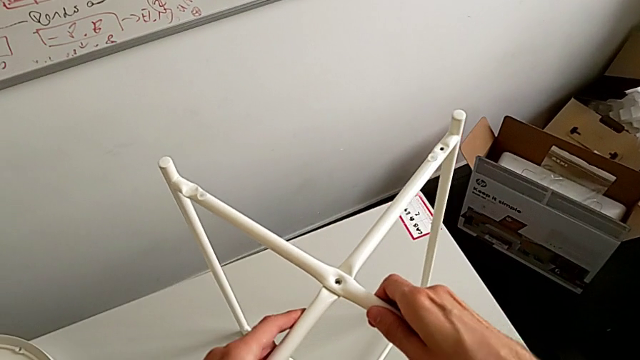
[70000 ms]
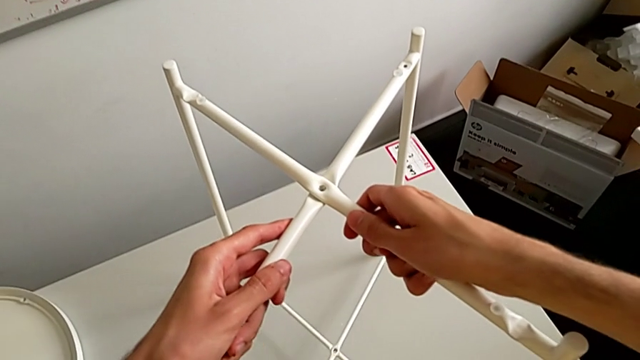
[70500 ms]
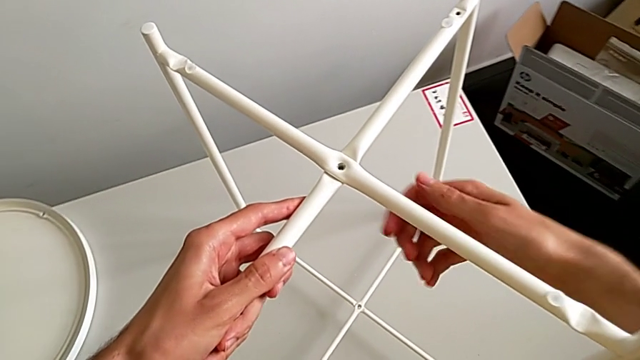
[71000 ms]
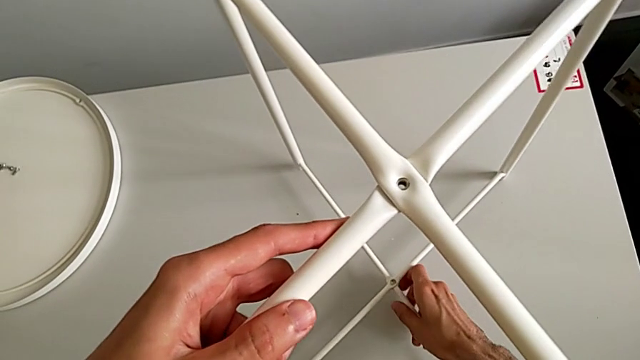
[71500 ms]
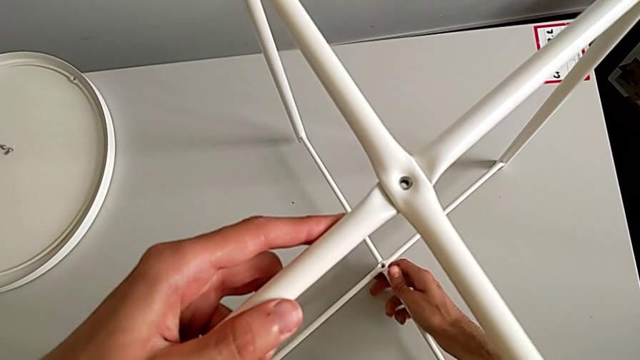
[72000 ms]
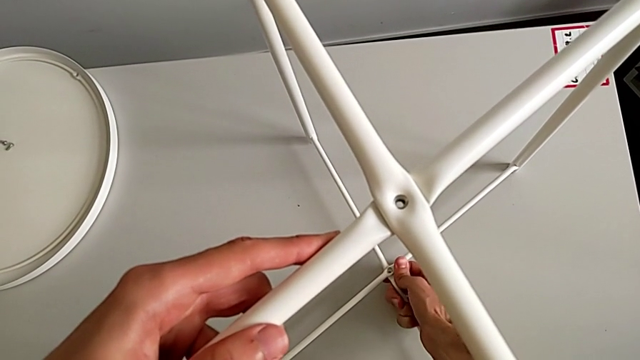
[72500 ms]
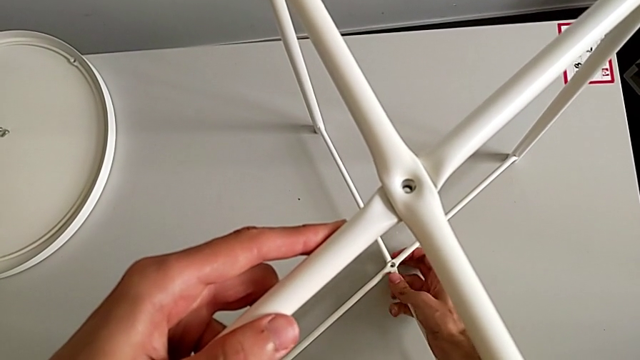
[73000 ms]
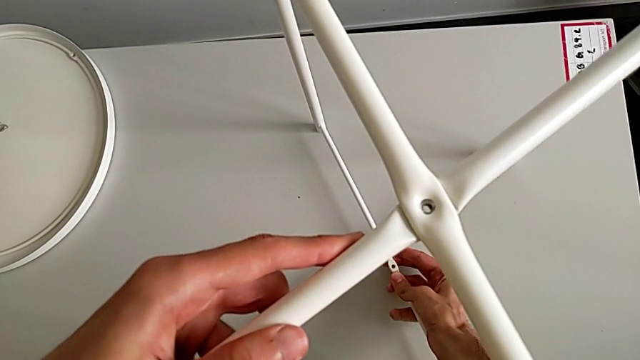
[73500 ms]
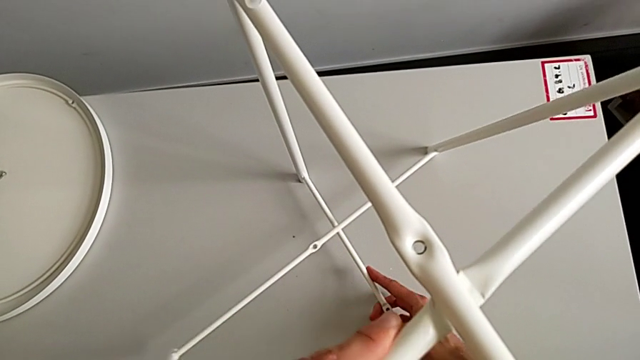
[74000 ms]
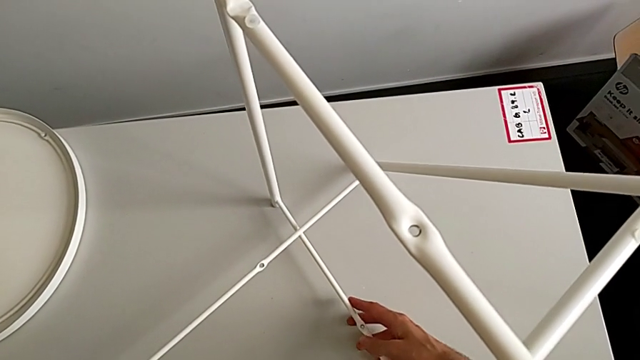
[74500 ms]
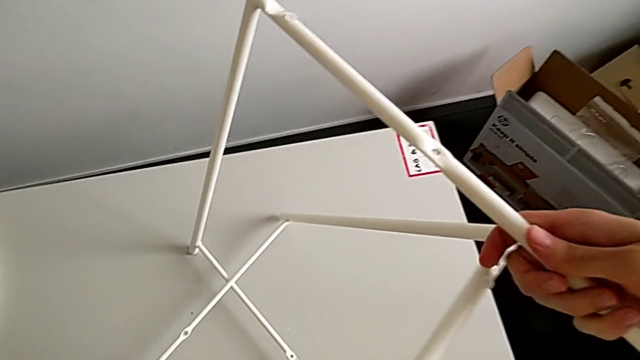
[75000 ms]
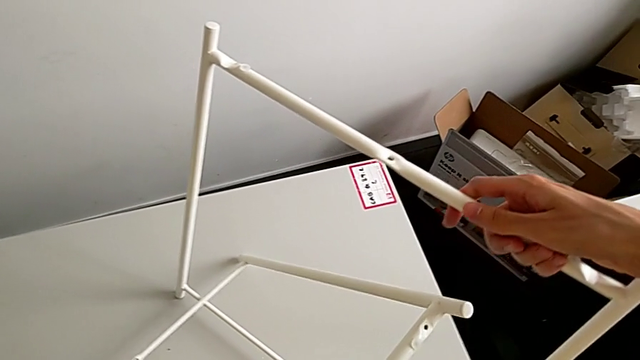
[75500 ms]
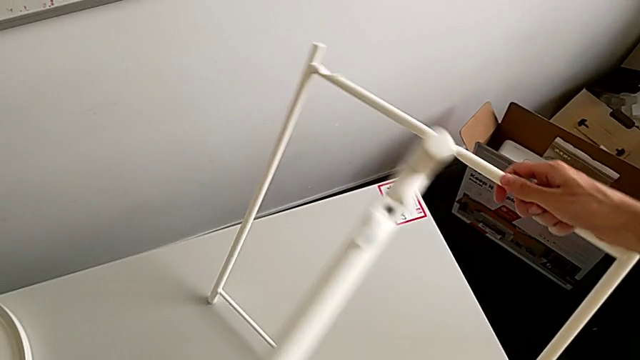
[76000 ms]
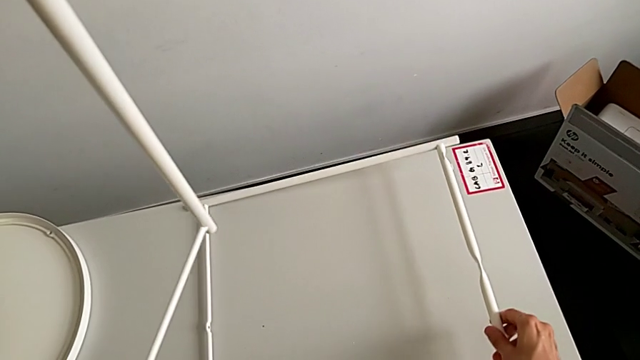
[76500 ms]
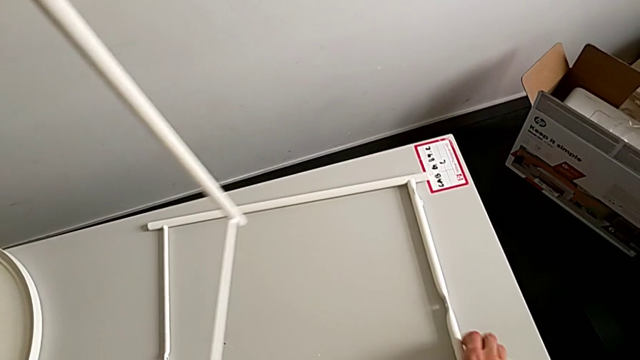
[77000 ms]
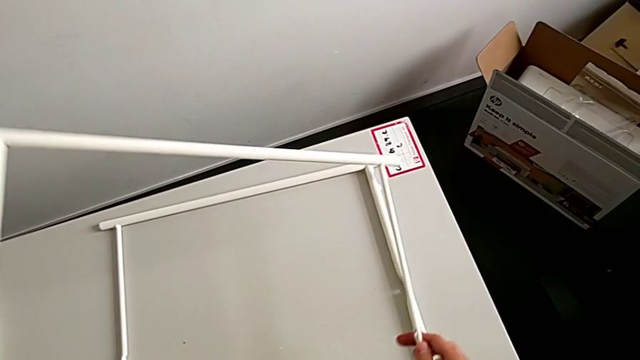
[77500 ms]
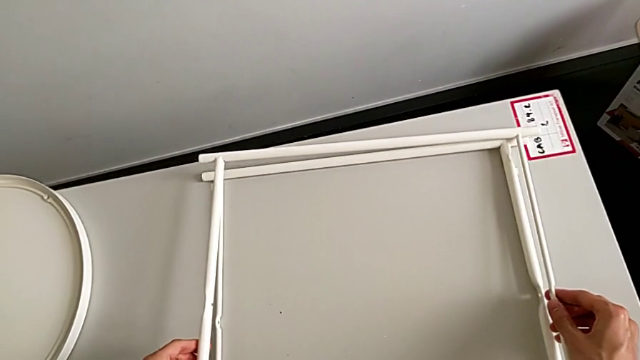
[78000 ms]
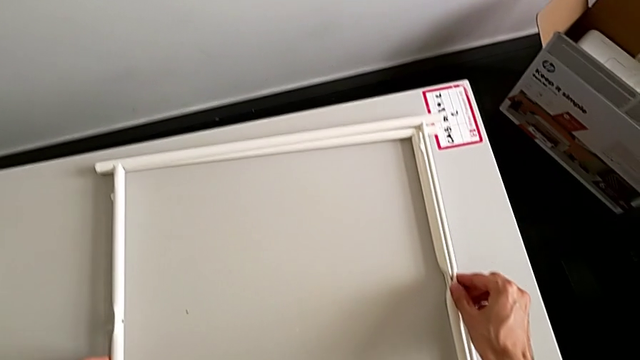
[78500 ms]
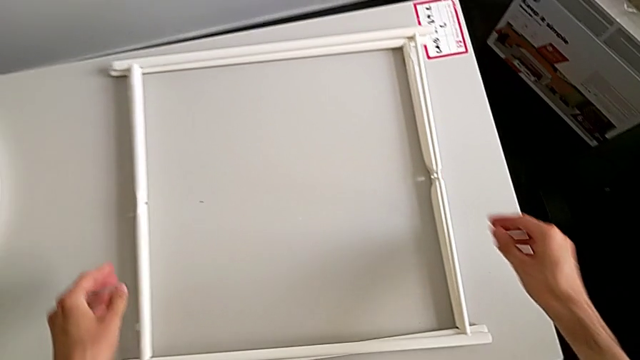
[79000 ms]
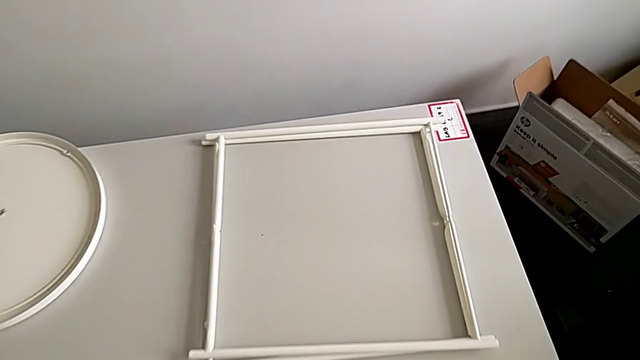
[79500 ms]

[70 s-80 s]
The camera wearer disassembles the frames from the table. They slide the leg, disassemble it and place it twice.
